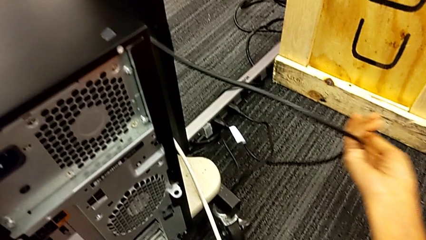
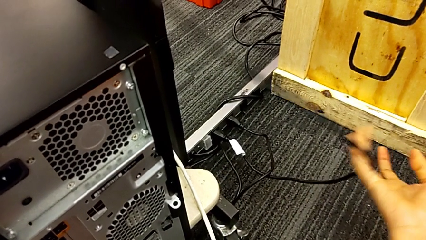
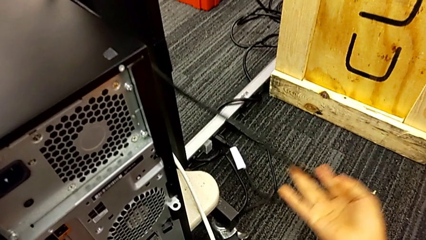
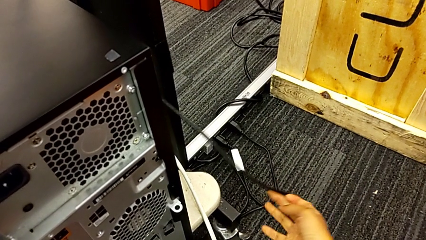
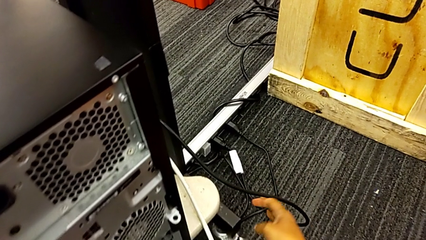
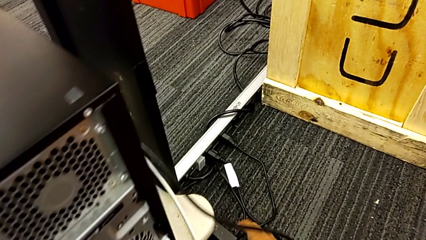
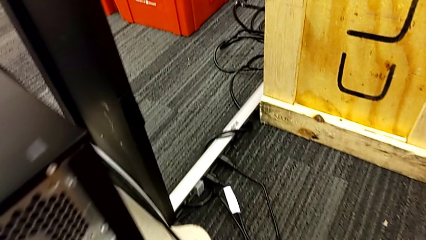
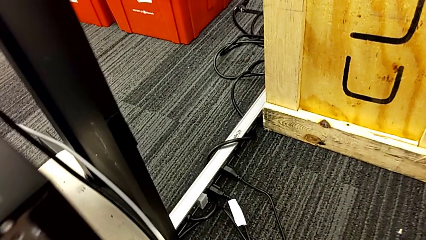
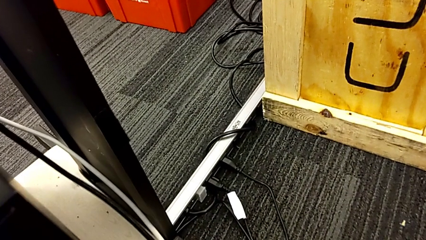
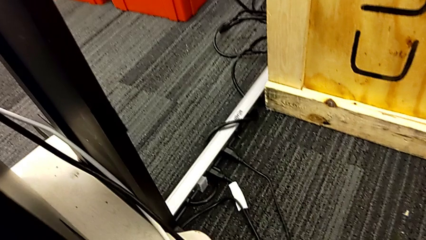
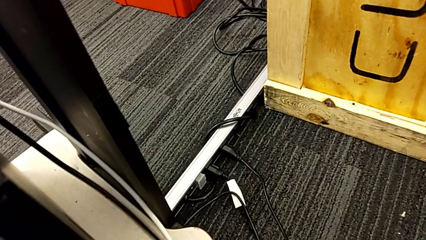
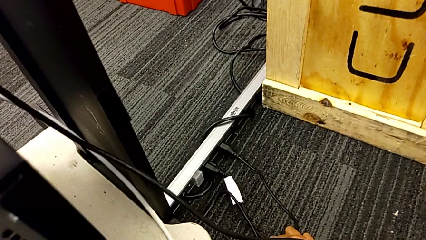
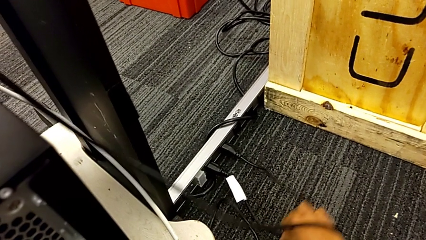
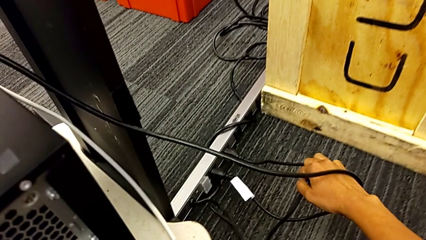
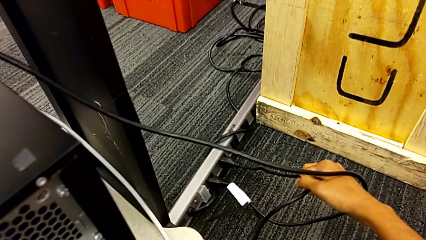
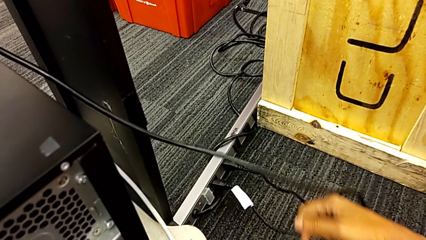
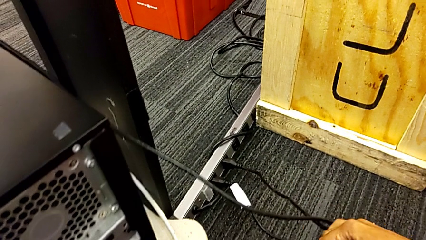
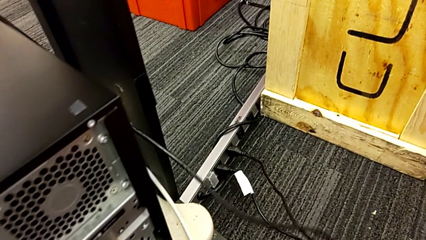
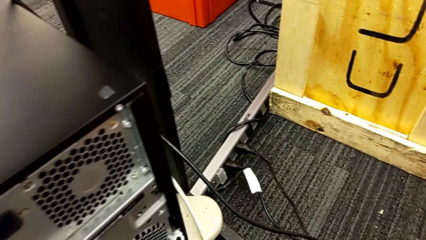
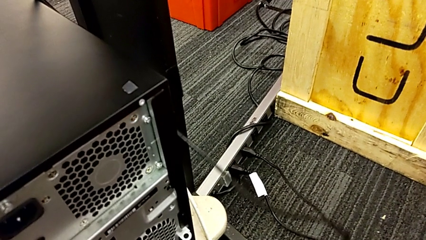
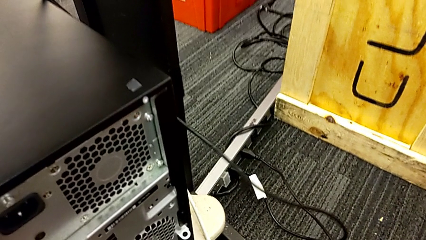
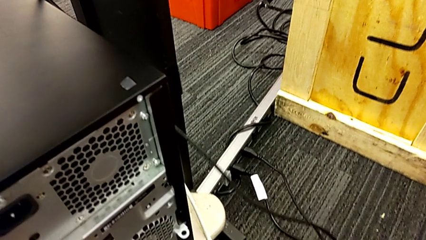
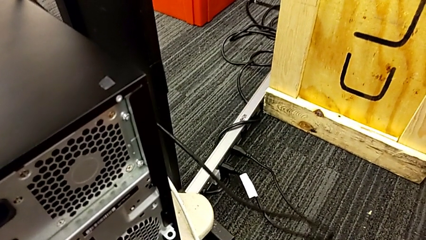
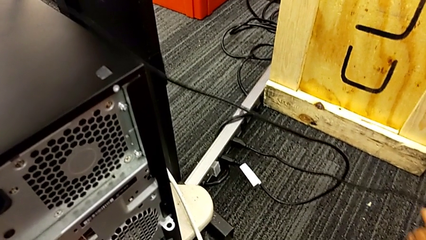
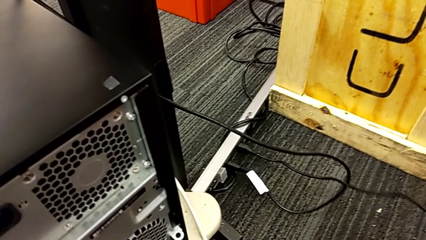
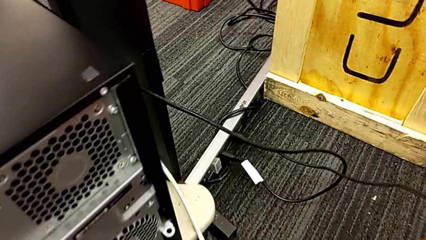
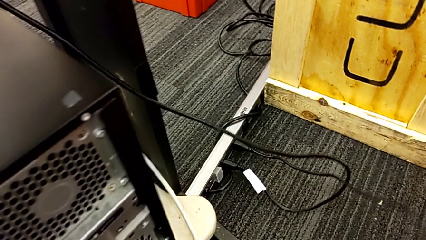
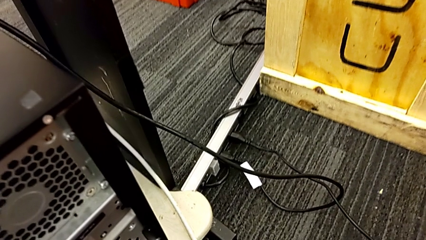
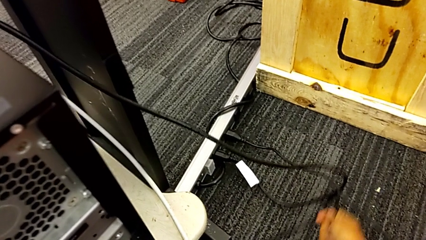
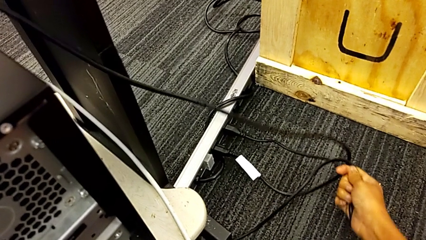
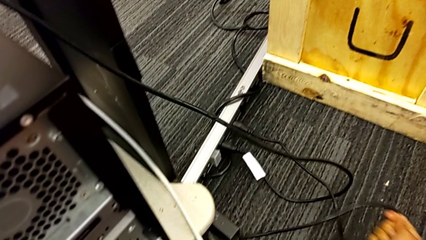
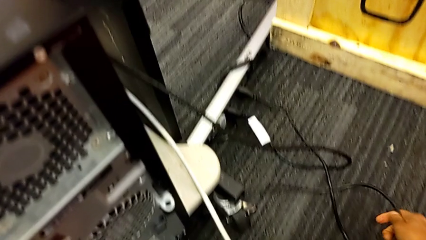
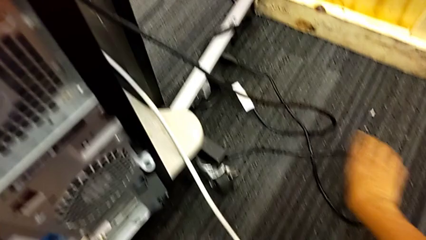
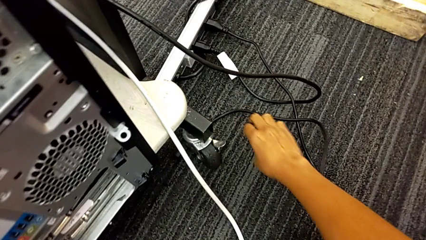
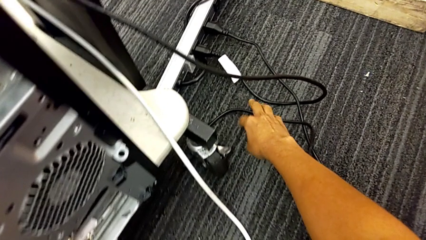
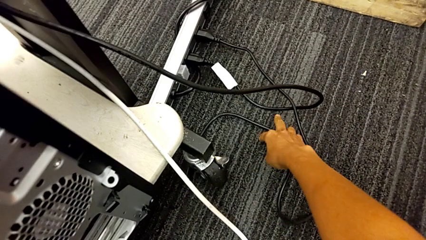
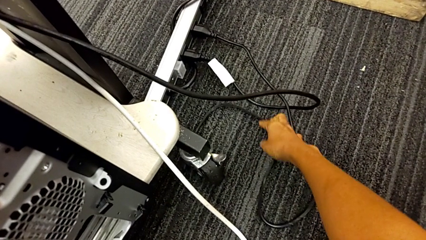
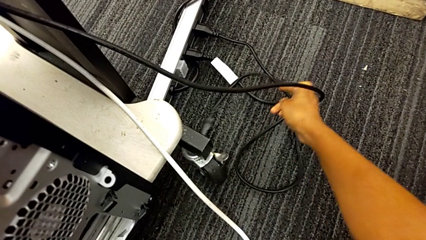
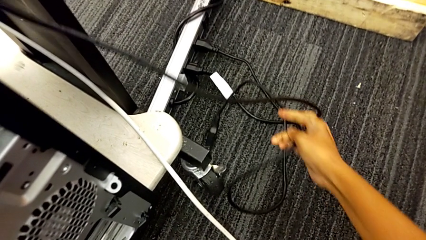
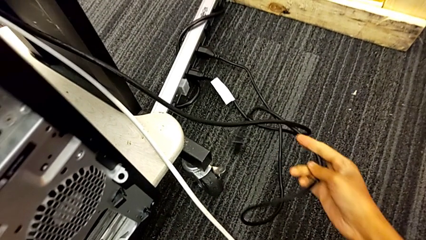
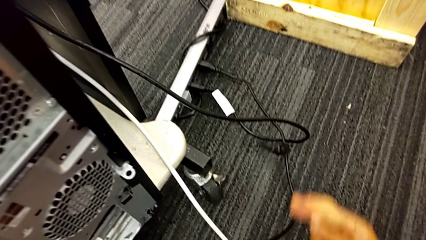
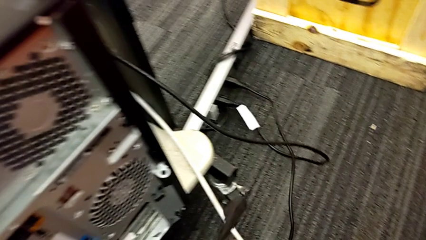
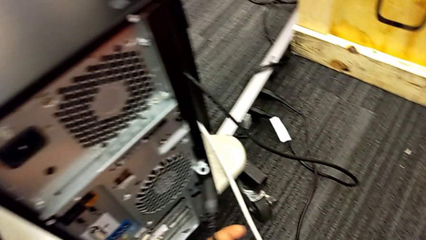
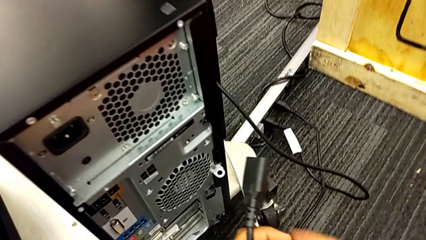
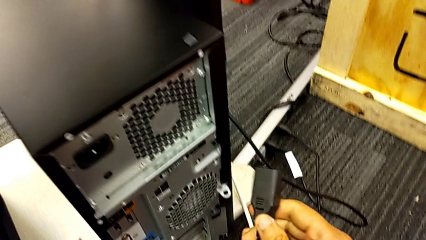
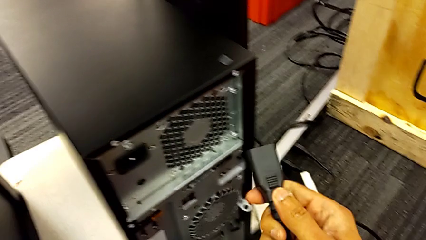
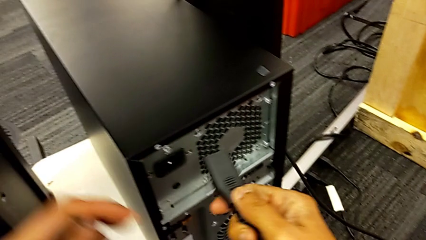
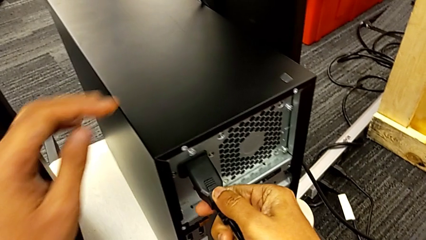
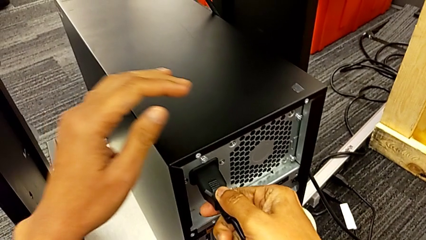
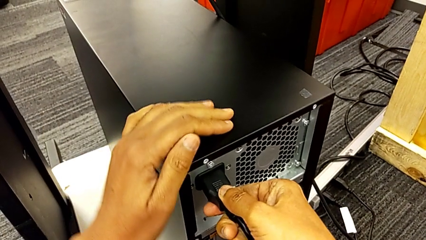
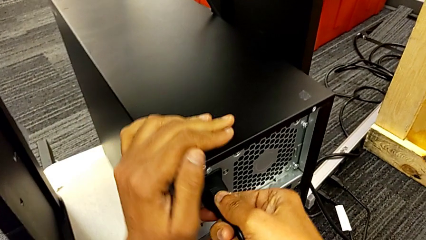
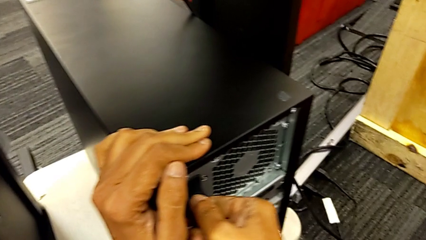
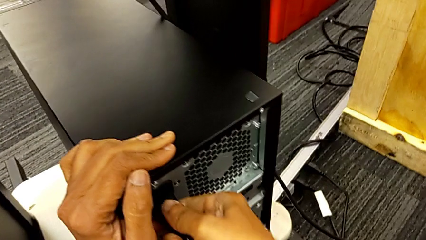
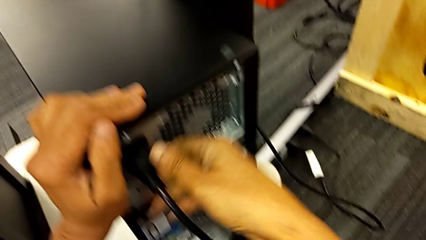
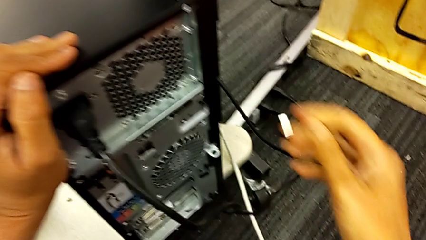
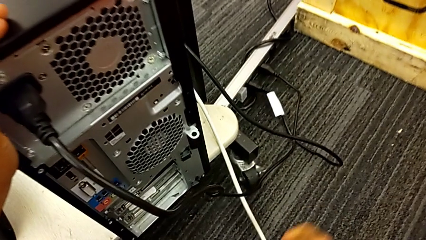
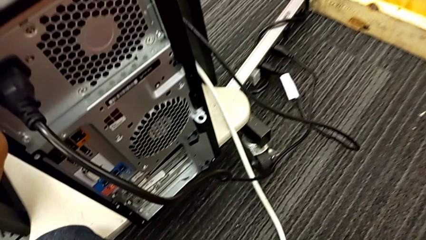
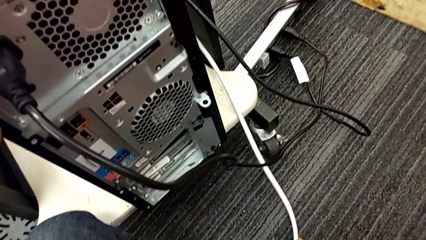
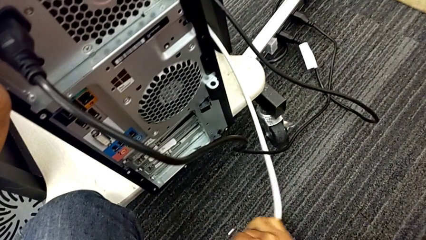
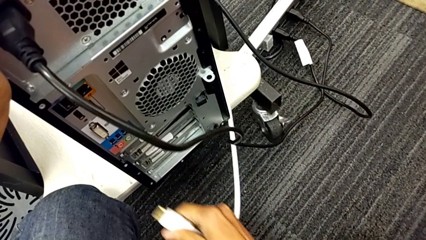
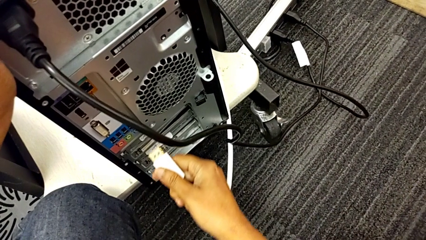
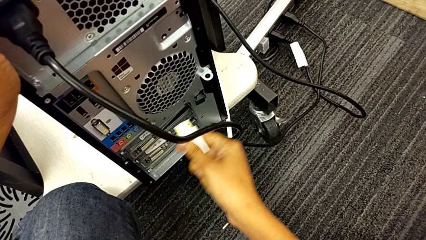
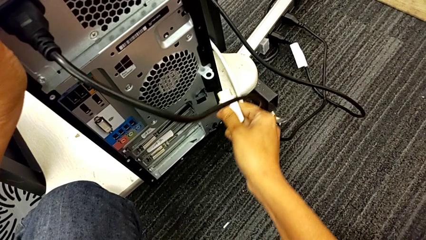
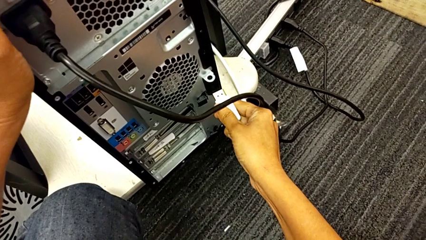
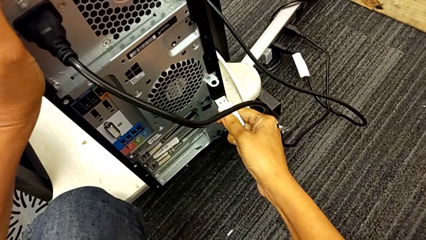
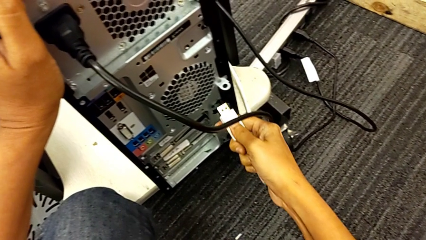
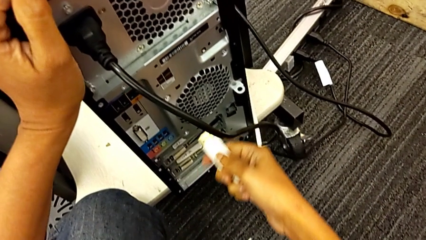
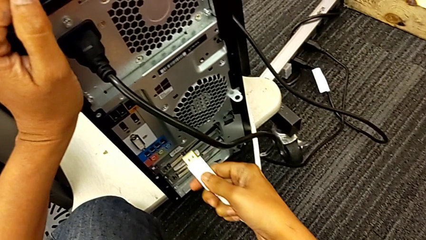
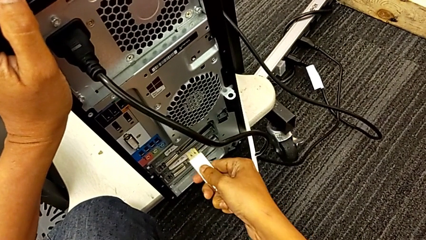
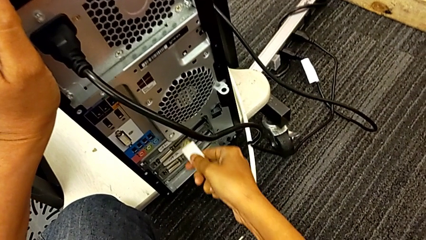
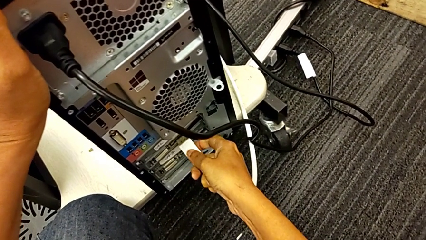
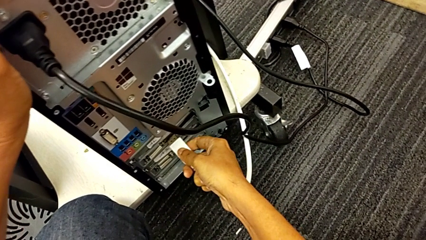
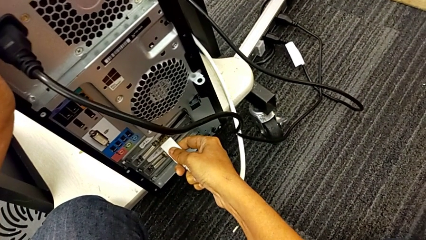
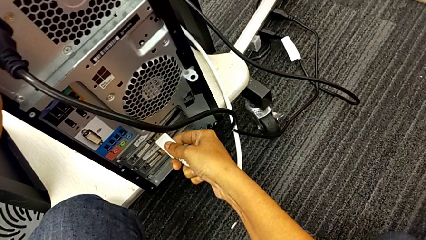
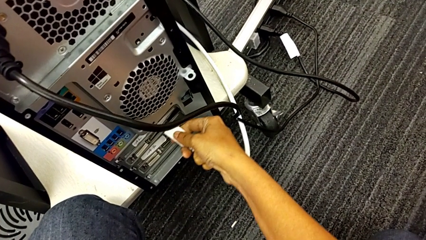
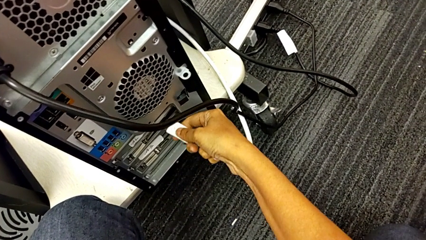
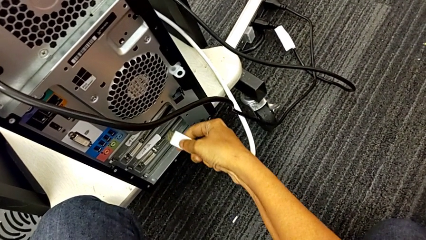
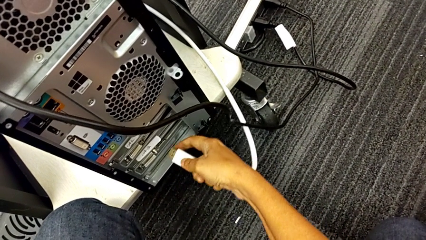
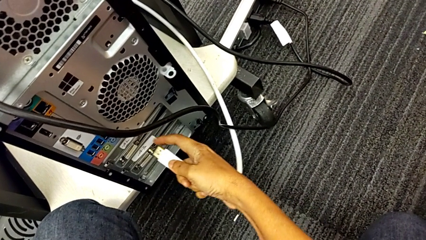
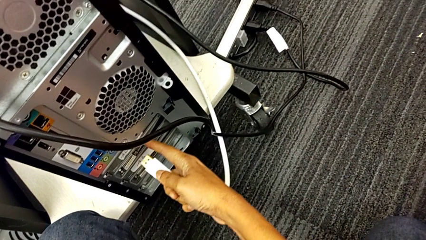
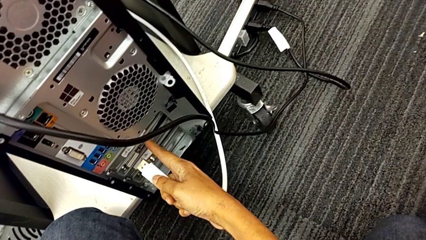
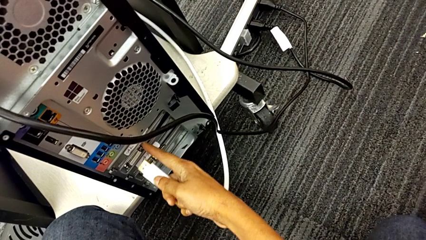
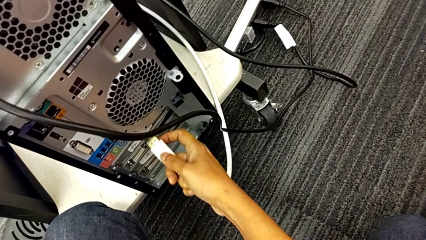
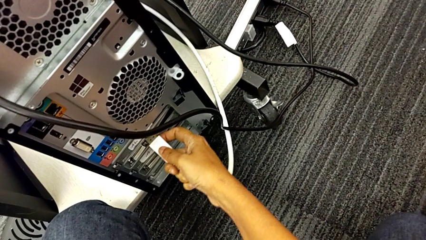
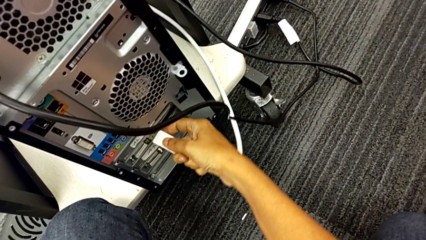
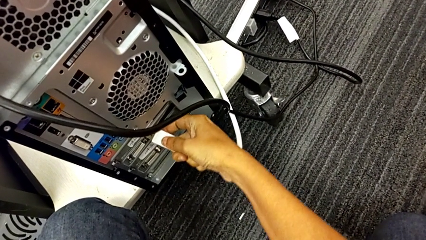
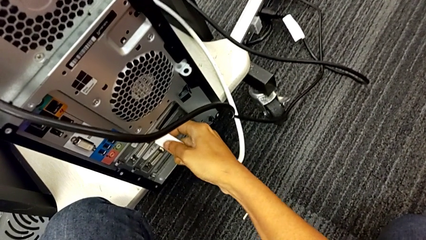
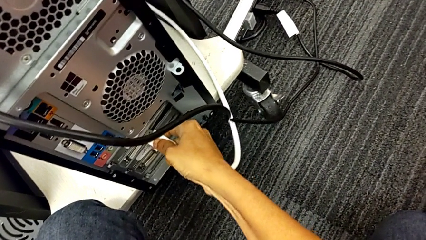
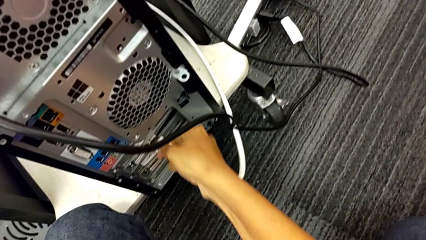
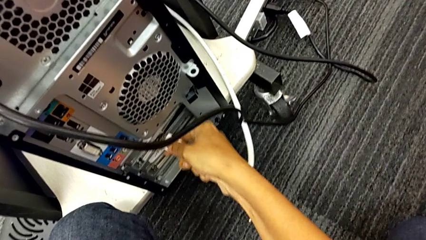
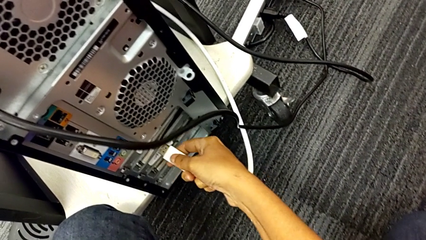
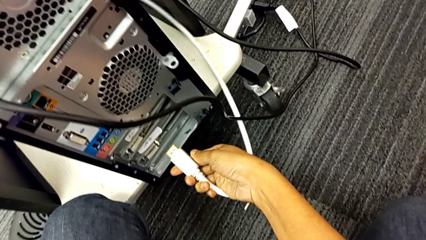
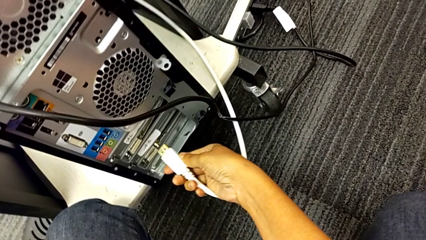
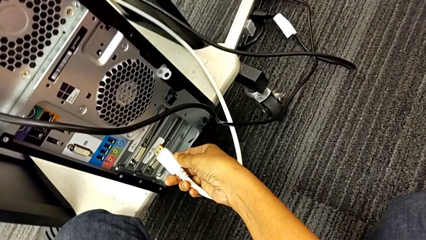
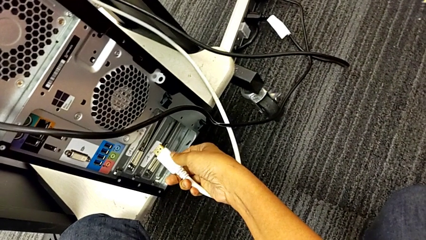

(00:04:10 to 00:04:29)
The camera wearer is plugging in the computer tower. They grab the cable power supply, pull it, grab it, assemble it, grab the HDMI cable, inspect the computer tower twice and withdraw the HDMI cable.
